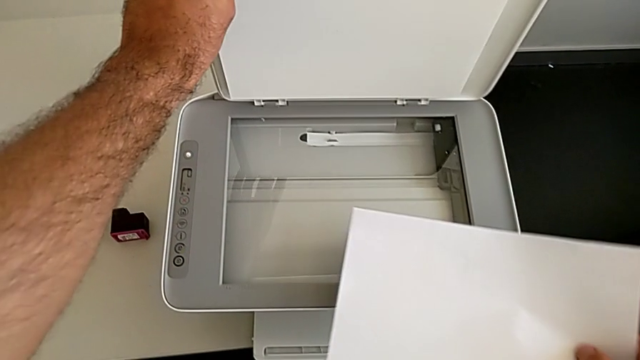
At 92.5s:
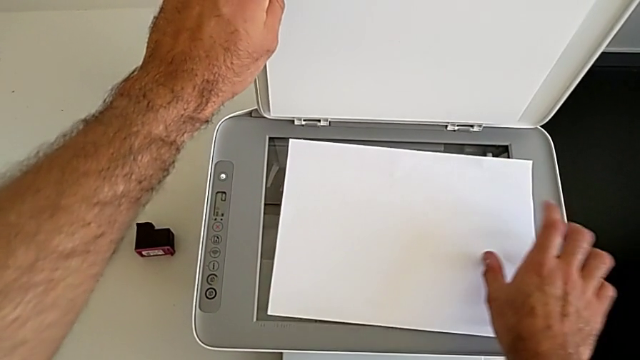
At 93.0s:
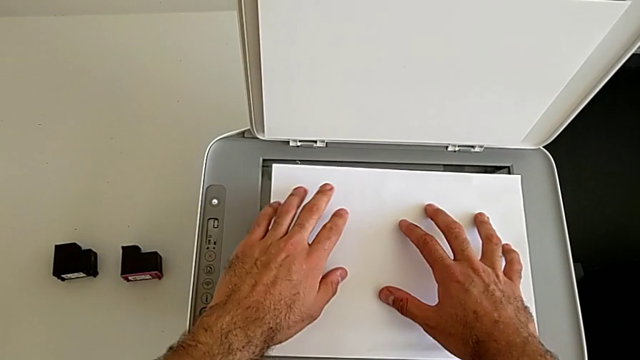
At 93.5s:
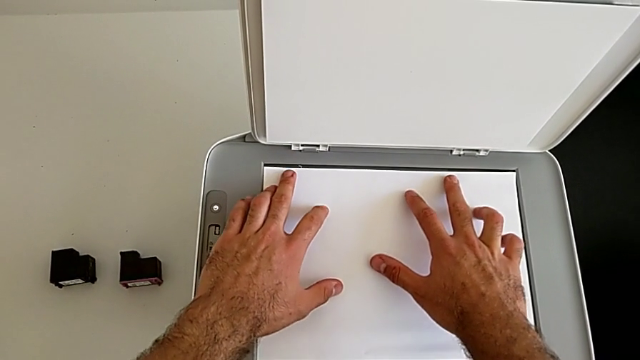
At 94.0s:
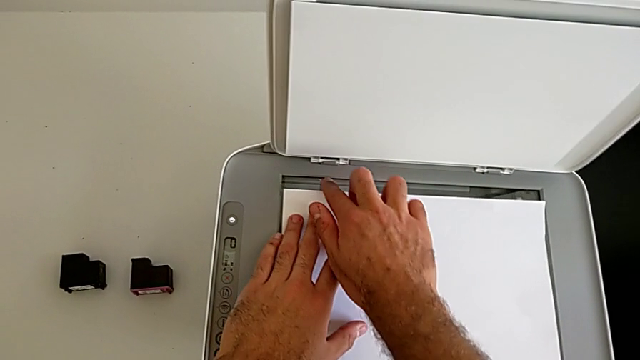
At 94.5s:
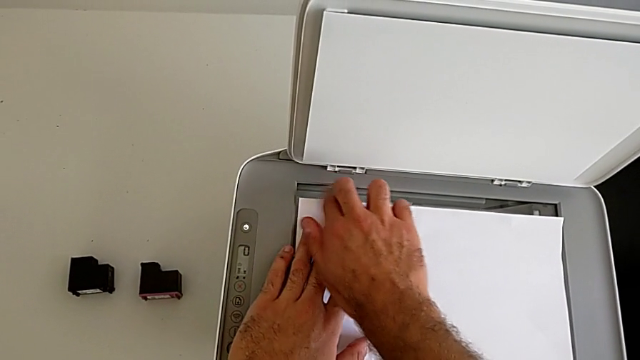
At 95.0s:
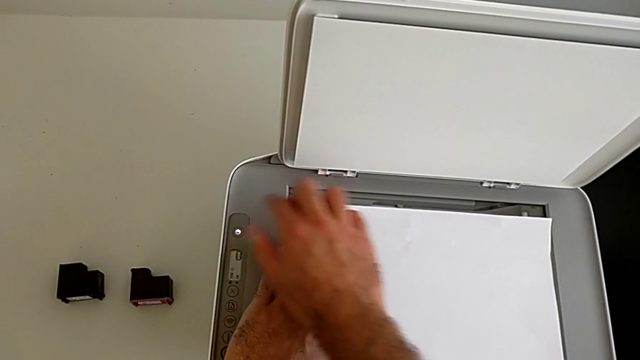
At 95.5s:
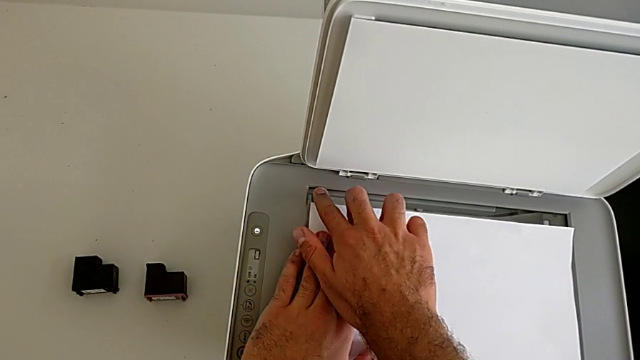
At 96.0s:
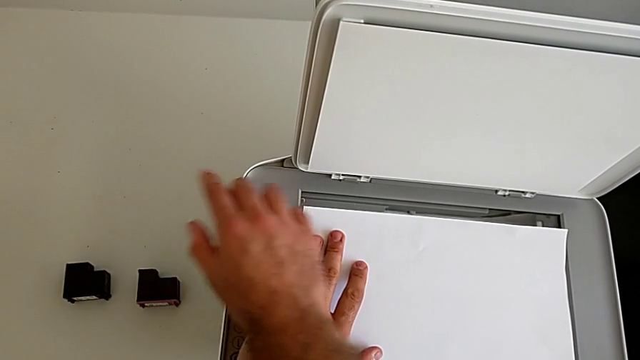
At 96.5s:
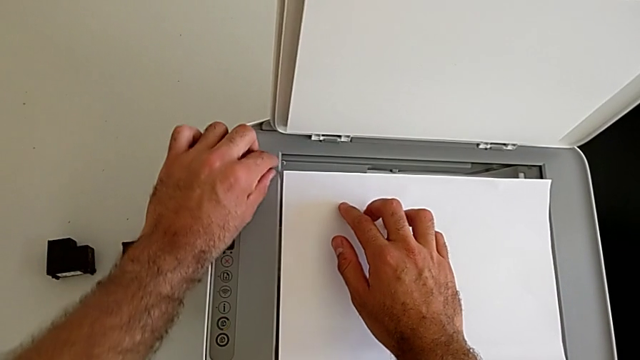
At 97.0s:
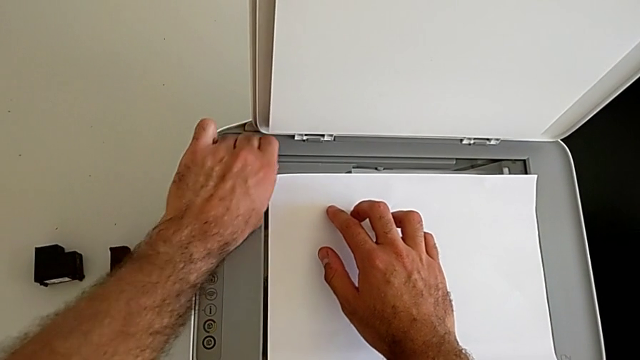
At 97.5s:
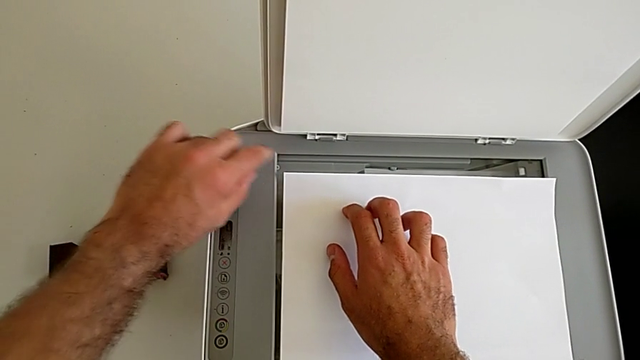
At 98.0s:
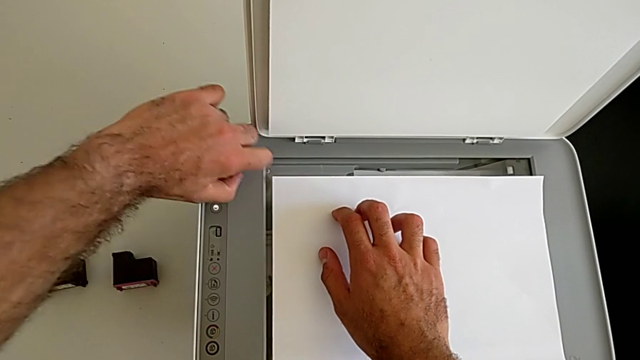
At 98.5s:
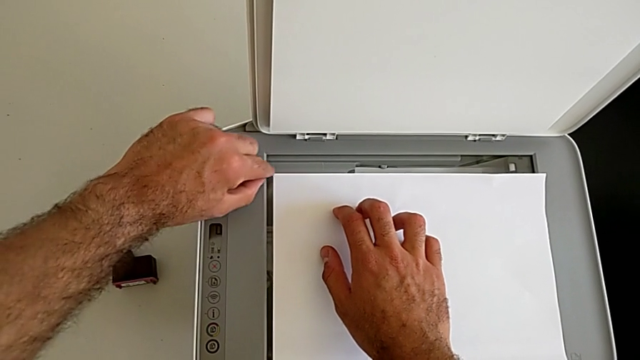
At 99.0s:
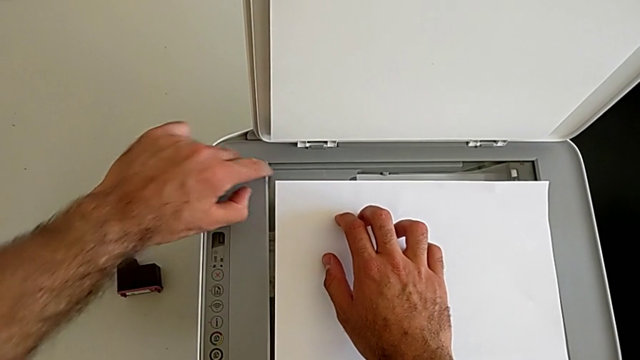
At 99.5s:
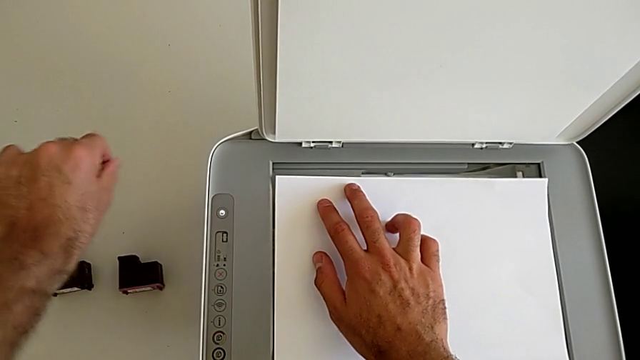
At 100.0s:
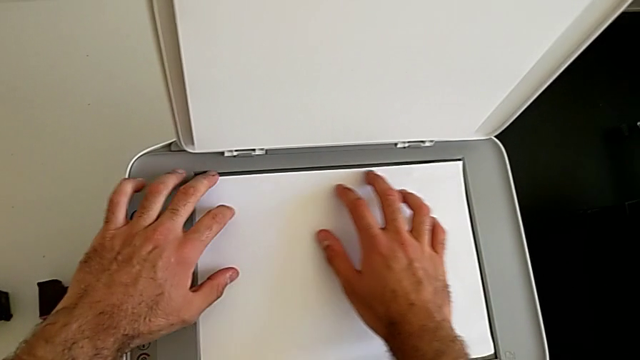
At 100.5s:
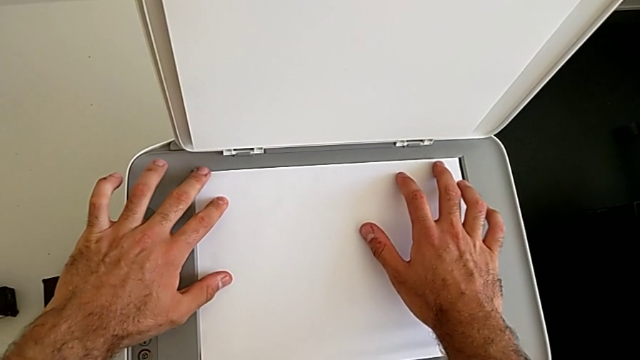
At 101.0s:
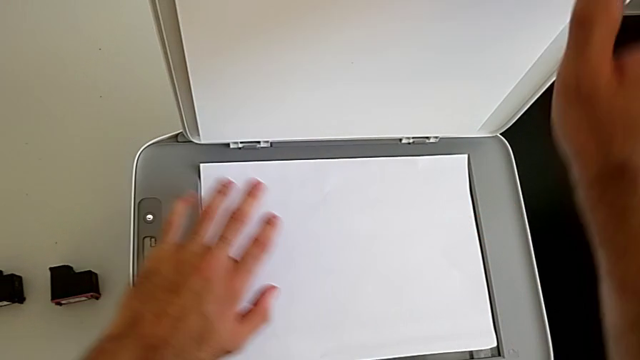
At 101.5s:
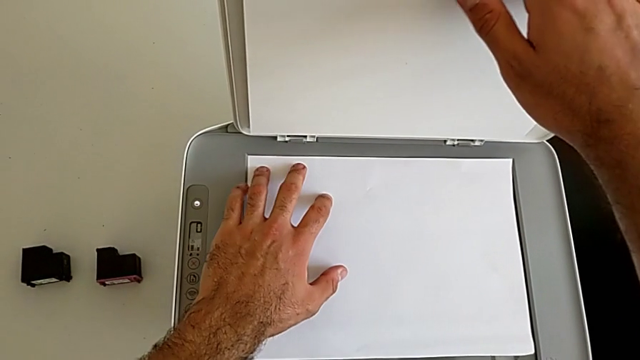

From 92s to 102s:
The camera wearer is making a copy on the printer. They place the paper stack and wrongly align it.

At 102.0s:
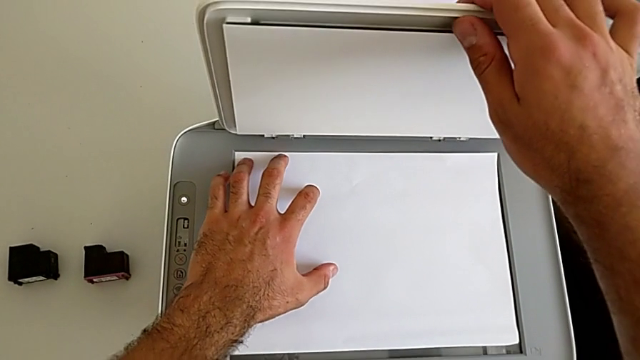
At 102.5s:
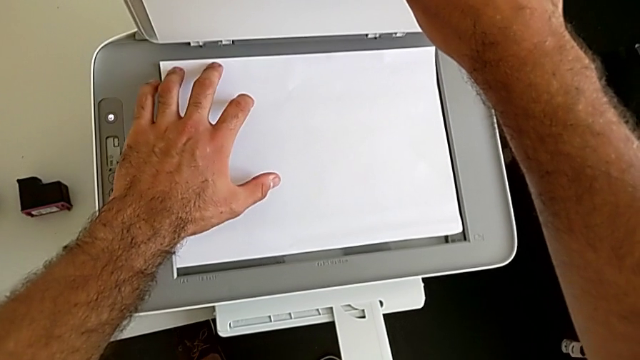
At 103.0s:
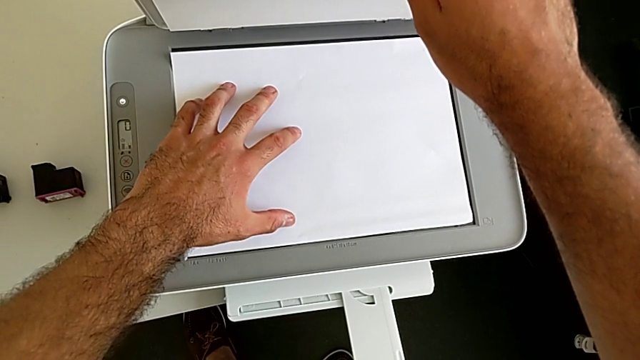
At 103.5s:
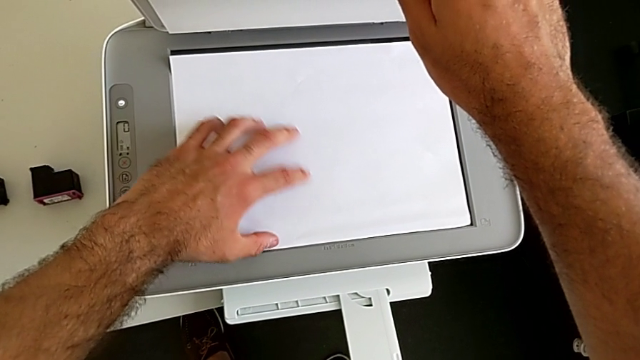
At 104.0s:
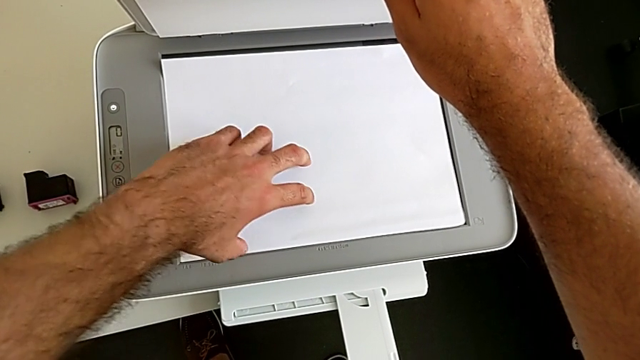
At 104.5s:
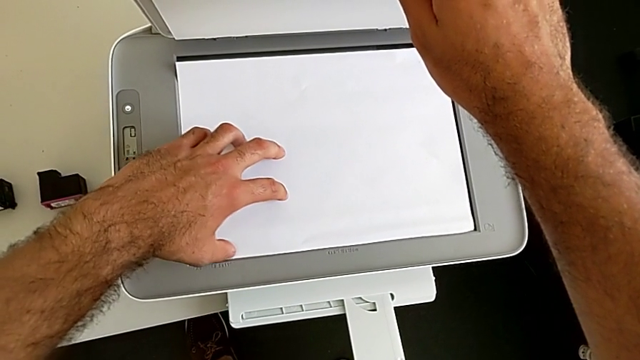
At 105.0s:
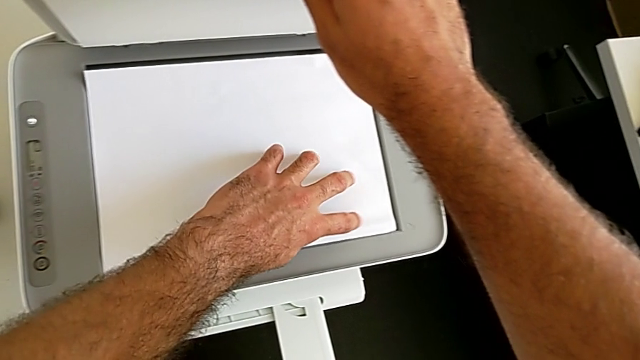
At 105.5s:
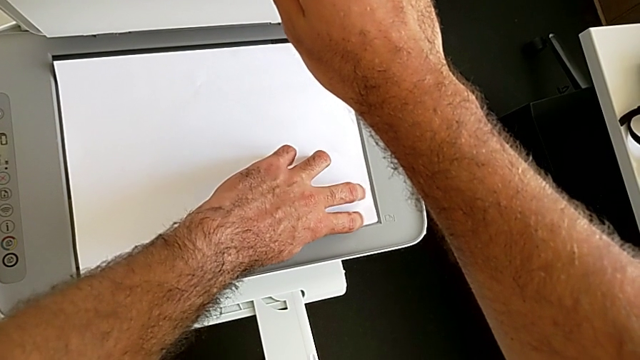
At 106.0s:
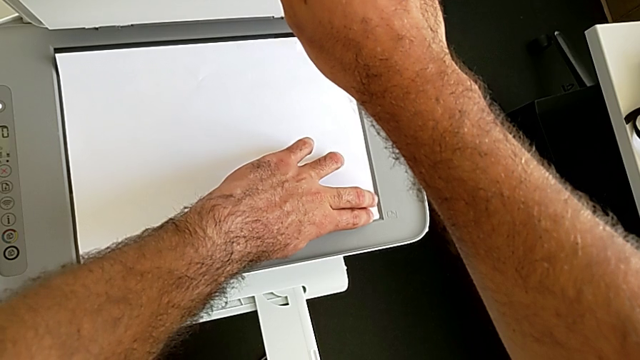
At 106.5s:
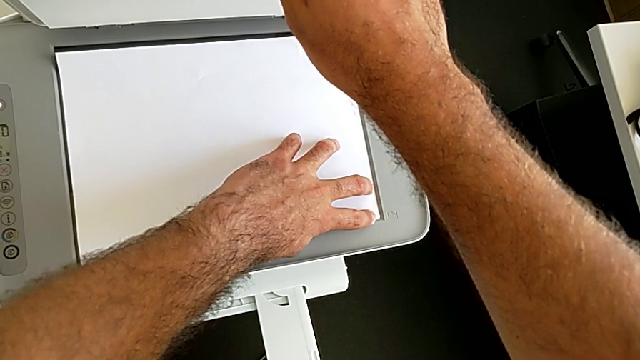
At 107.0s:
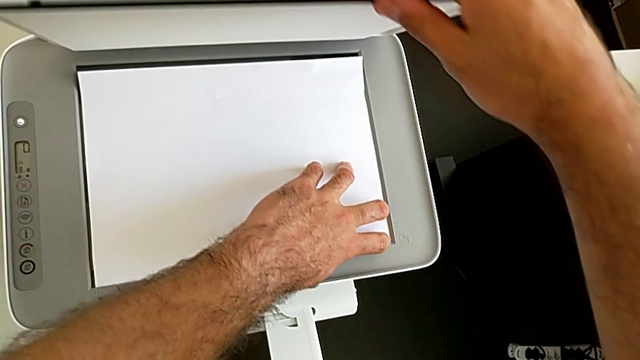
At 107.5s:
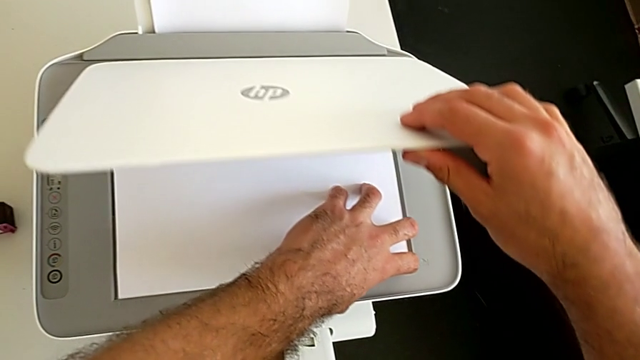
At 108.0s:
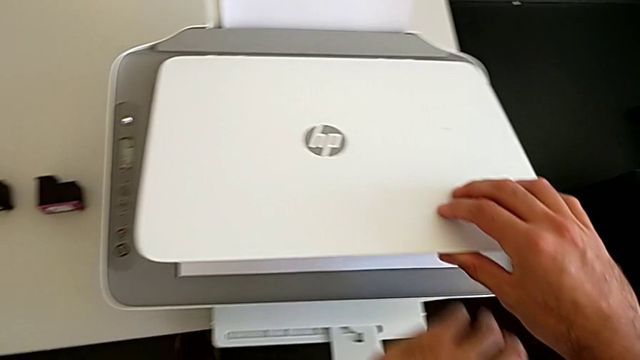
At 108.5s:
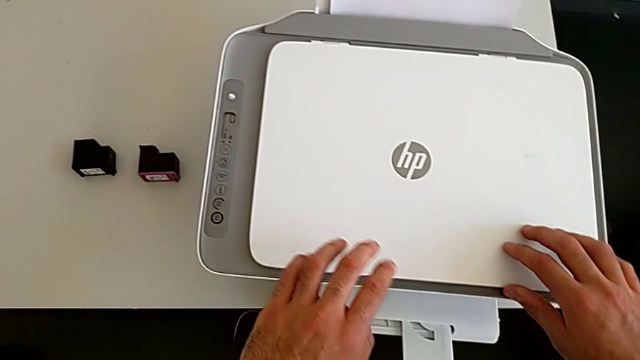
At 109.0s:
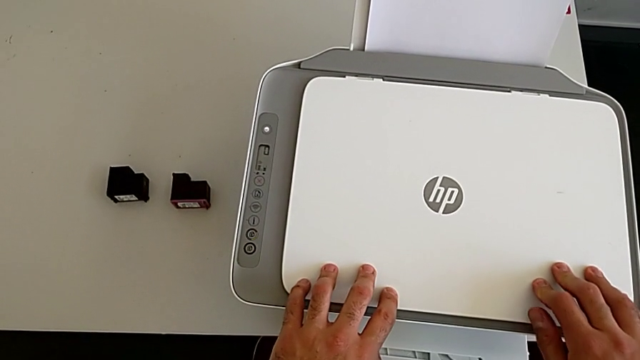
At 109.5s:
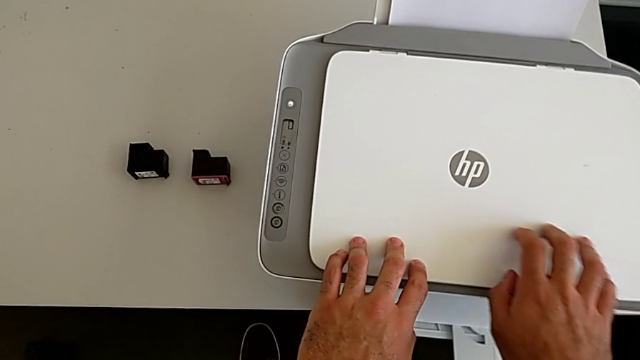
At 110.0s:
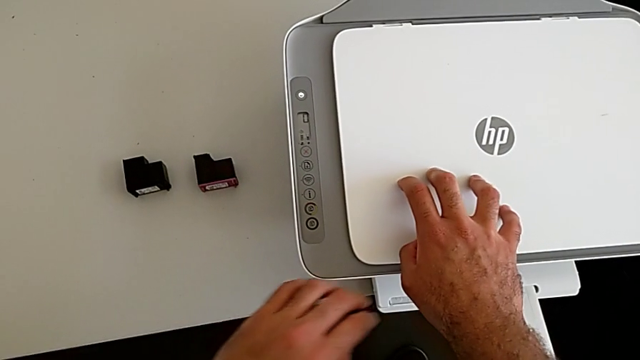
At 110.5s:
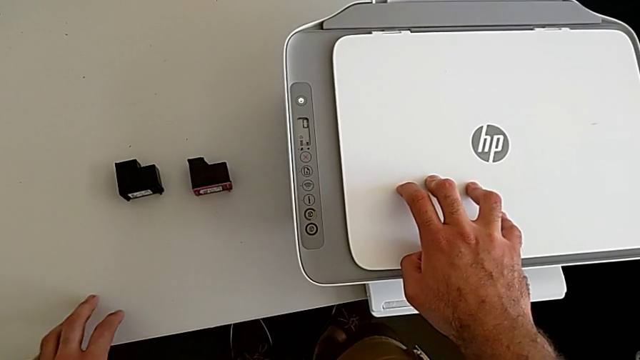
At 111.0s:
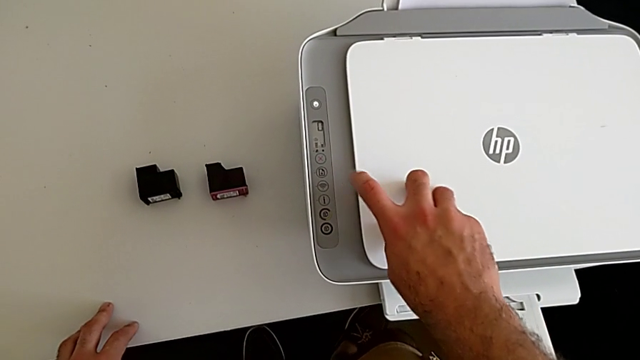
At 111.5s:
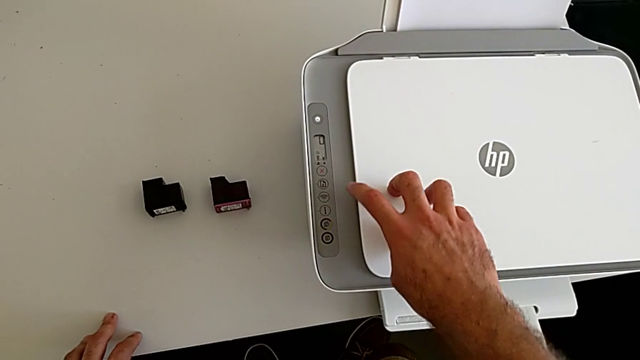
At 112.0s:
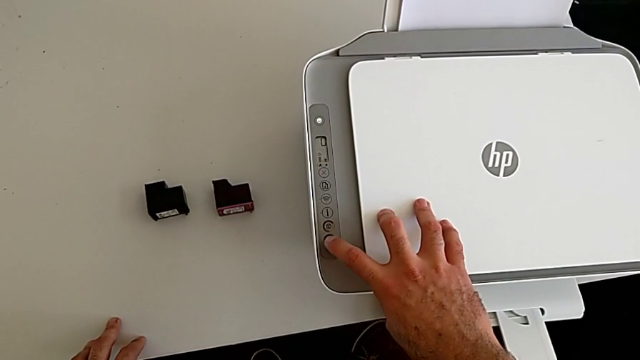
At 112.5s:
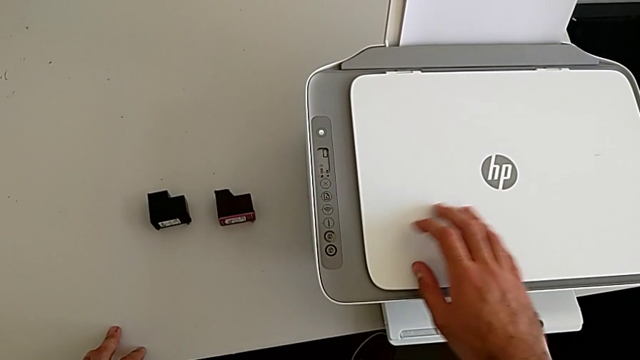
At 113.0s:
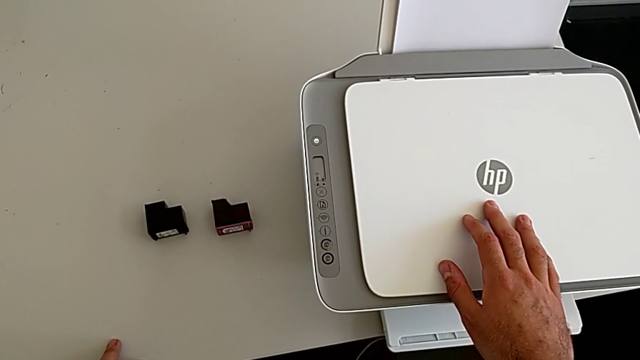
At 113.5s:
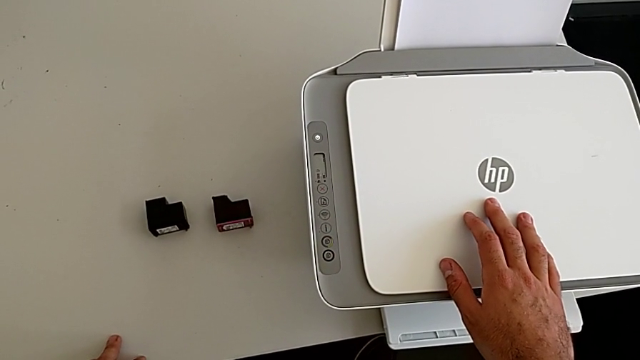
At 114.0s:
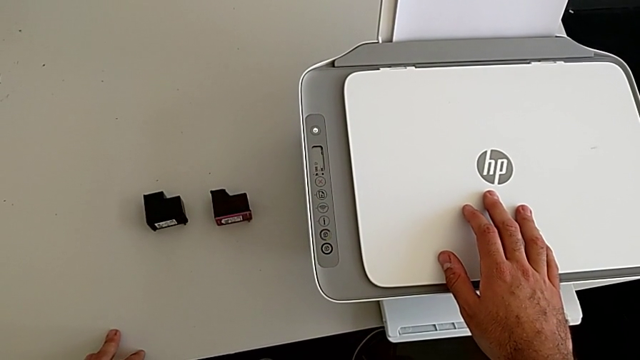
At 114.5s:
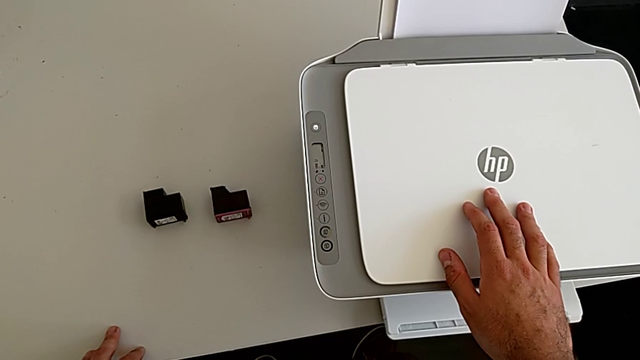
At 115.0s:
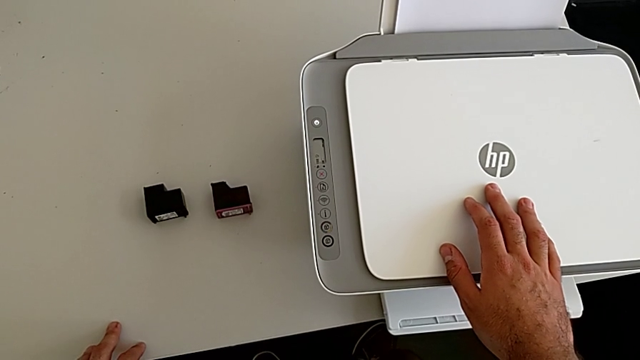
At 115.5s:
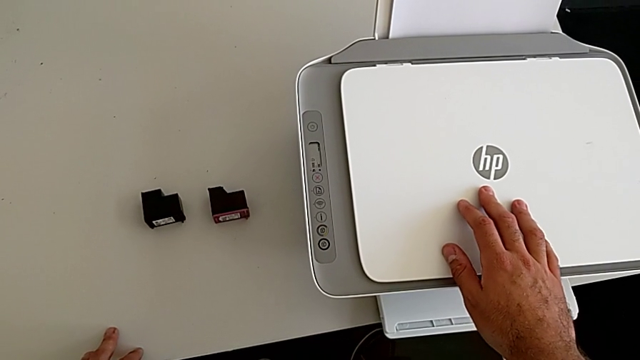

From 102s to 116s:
The camera wearer is making a copy on the printer. They align the paper stack, close the copy gate and withdraw the bottom button.
